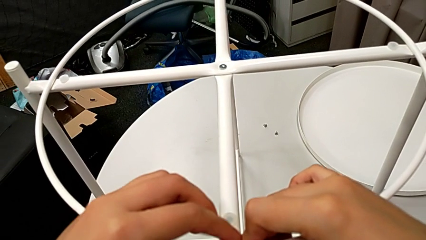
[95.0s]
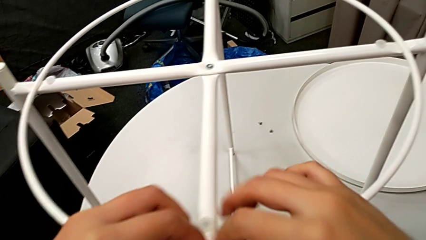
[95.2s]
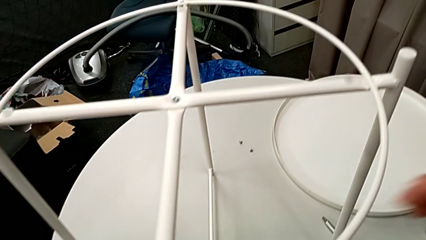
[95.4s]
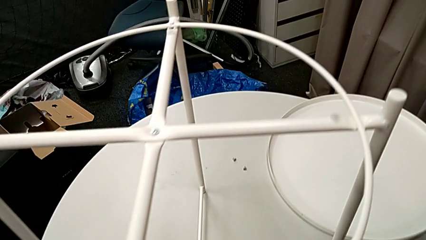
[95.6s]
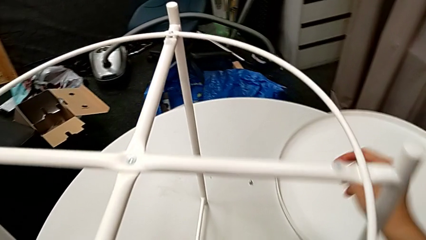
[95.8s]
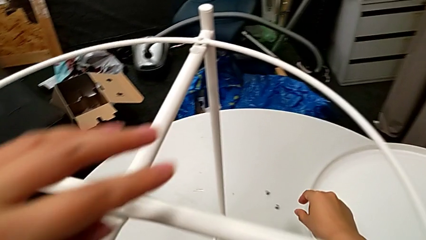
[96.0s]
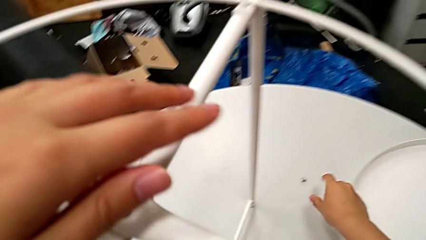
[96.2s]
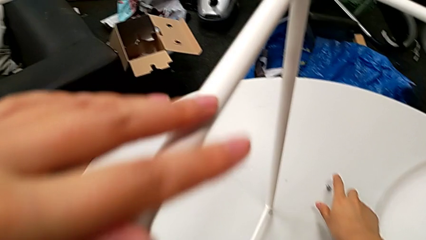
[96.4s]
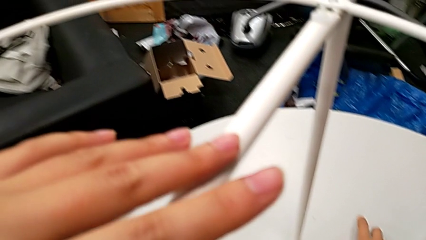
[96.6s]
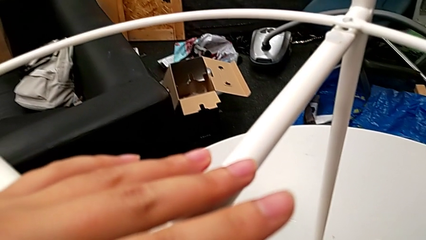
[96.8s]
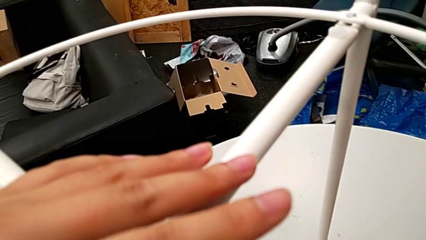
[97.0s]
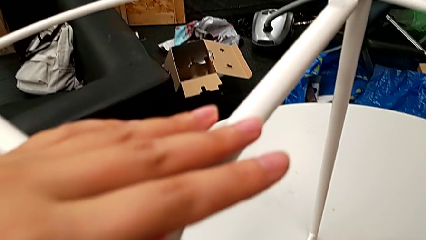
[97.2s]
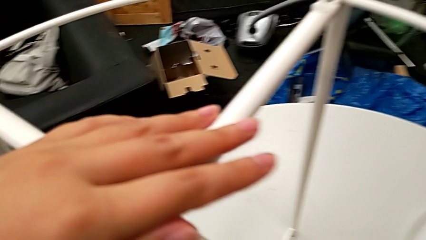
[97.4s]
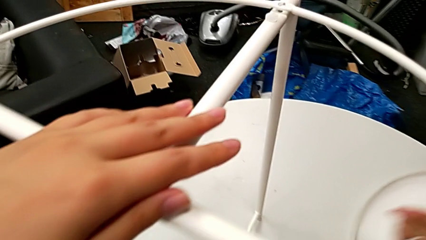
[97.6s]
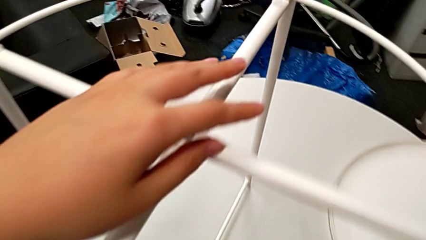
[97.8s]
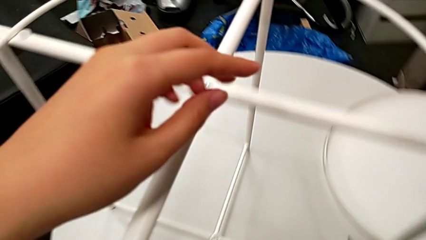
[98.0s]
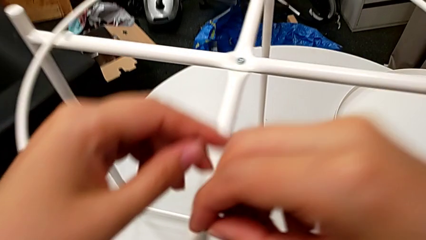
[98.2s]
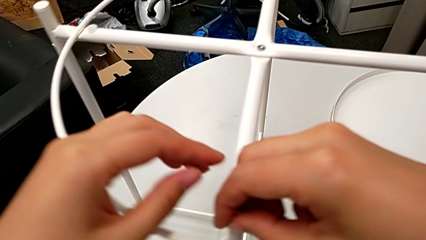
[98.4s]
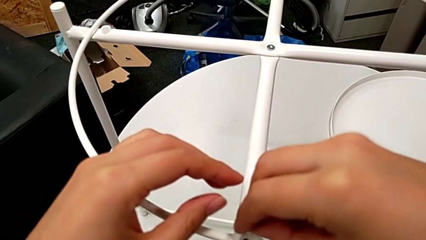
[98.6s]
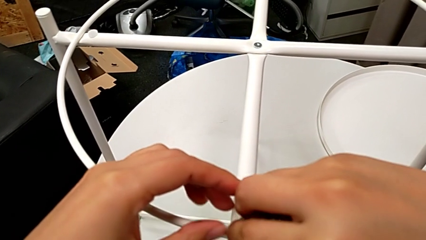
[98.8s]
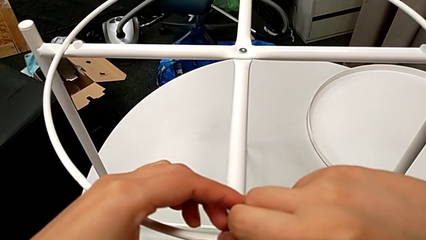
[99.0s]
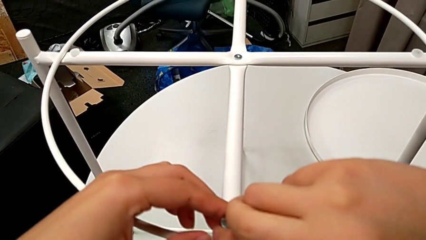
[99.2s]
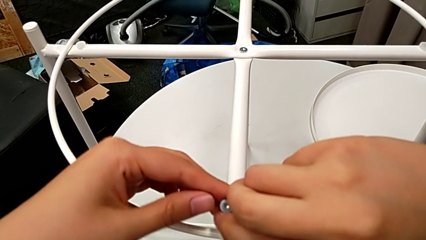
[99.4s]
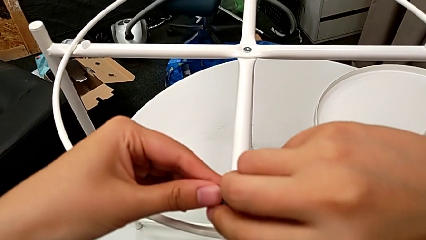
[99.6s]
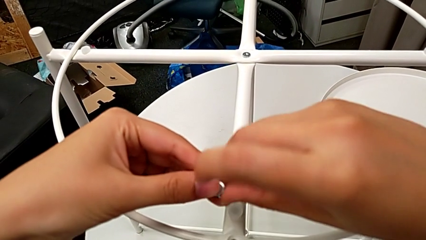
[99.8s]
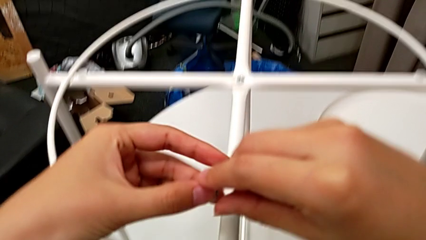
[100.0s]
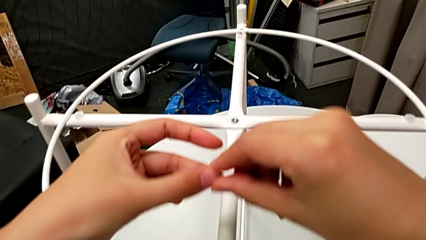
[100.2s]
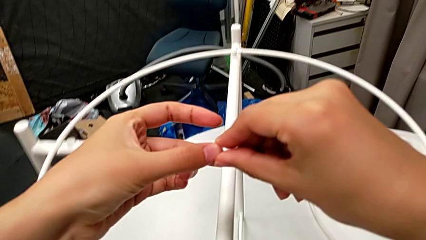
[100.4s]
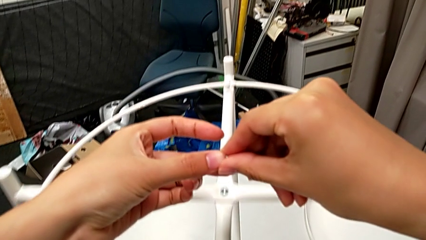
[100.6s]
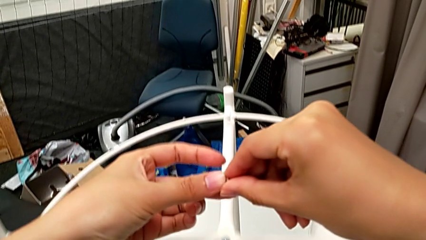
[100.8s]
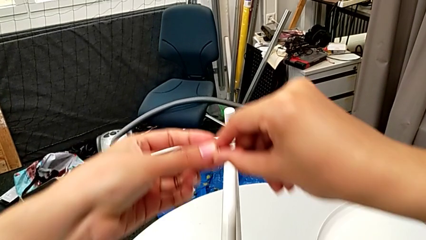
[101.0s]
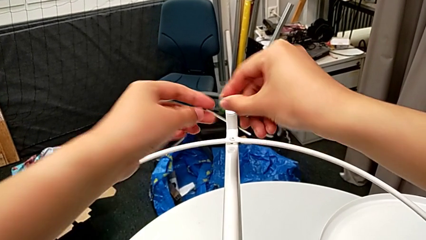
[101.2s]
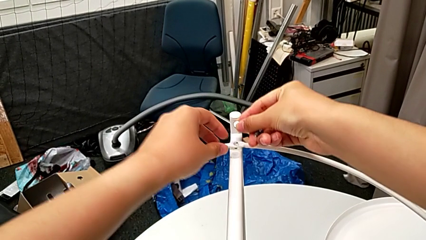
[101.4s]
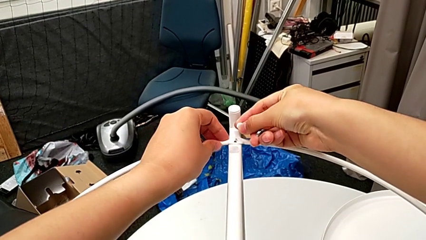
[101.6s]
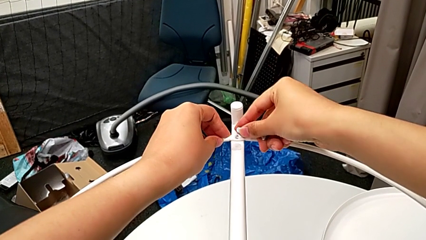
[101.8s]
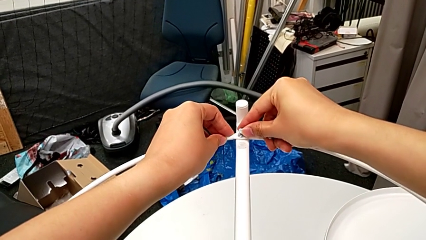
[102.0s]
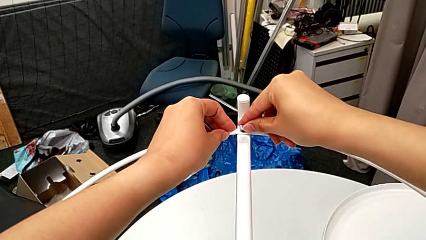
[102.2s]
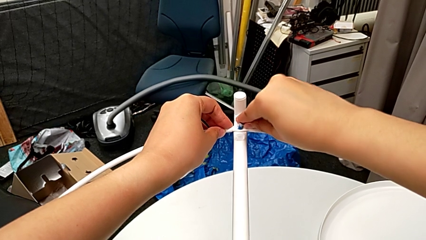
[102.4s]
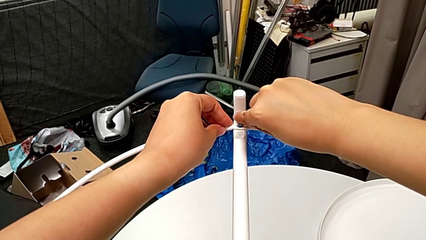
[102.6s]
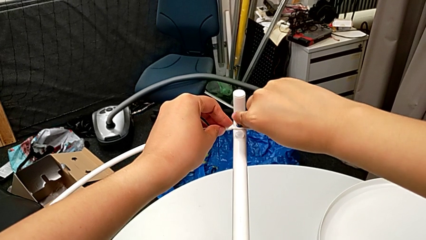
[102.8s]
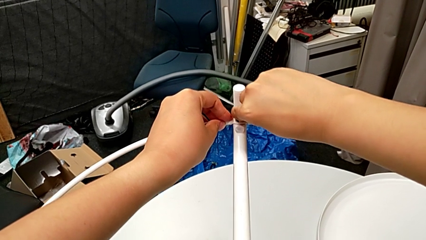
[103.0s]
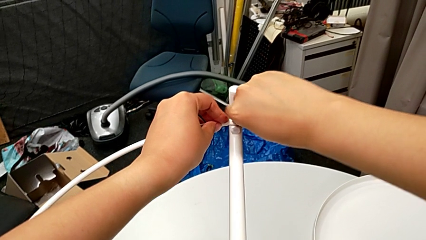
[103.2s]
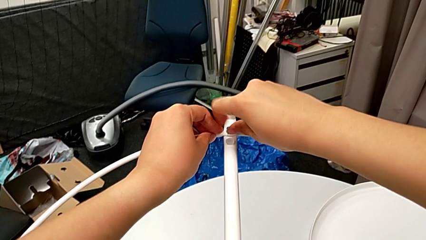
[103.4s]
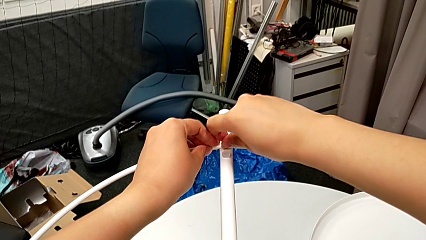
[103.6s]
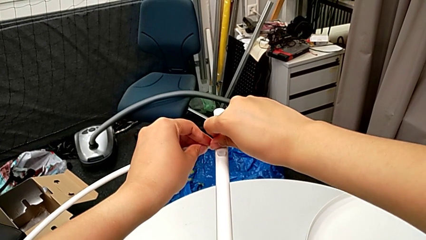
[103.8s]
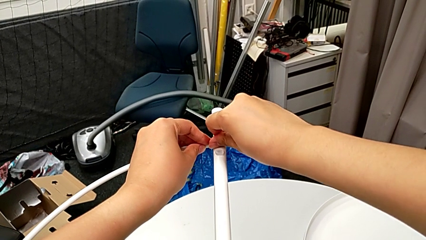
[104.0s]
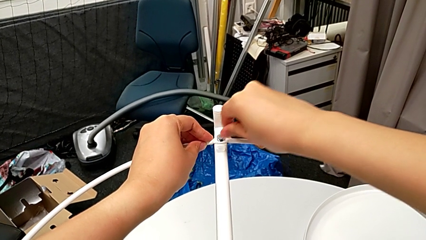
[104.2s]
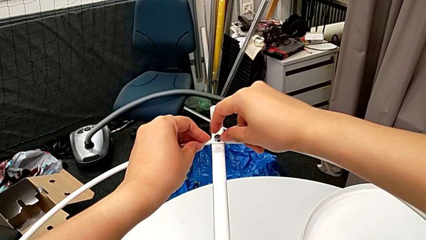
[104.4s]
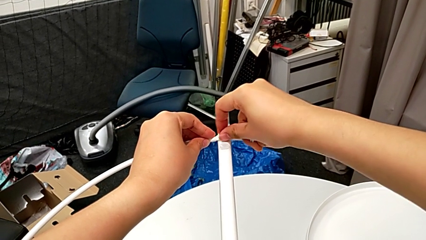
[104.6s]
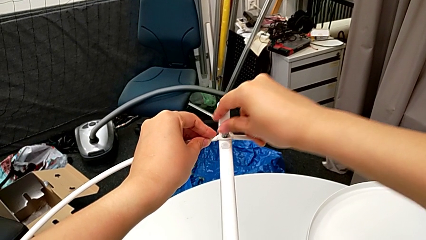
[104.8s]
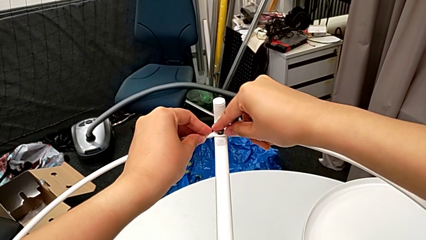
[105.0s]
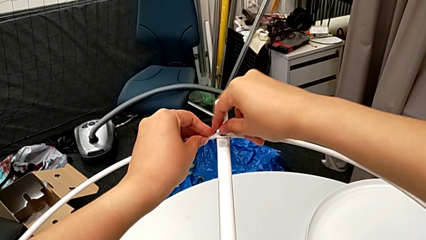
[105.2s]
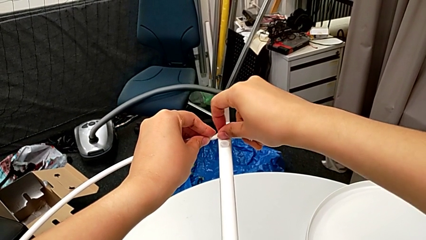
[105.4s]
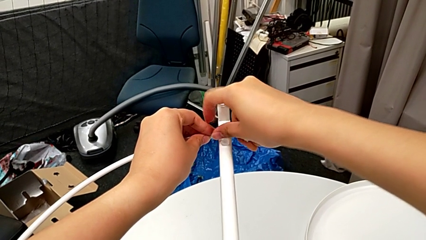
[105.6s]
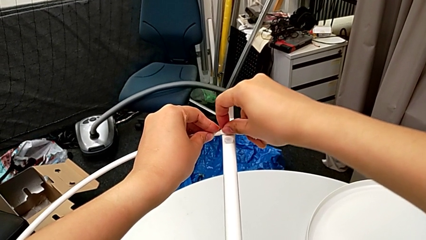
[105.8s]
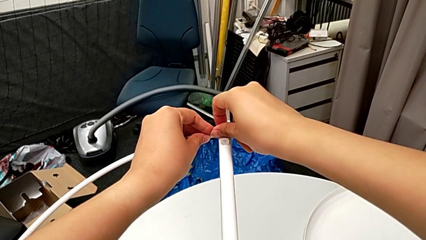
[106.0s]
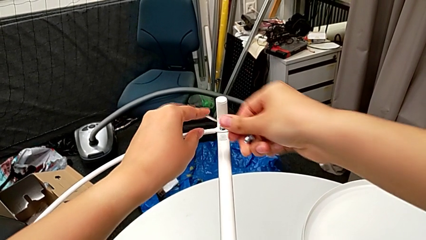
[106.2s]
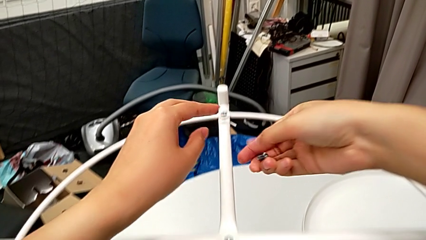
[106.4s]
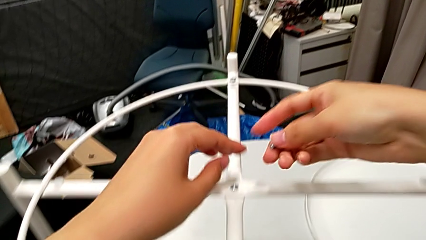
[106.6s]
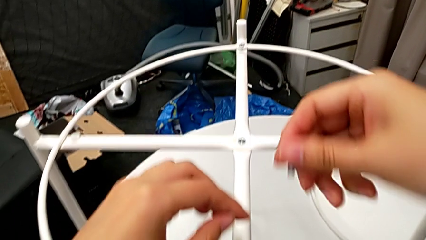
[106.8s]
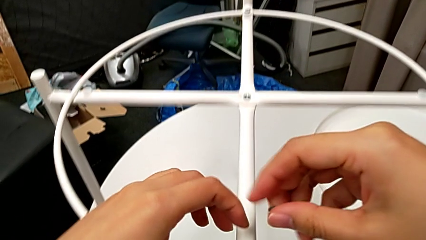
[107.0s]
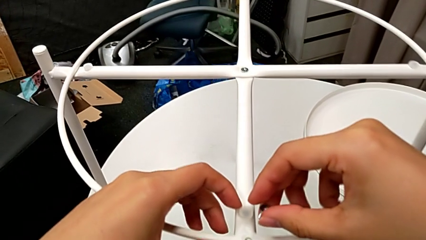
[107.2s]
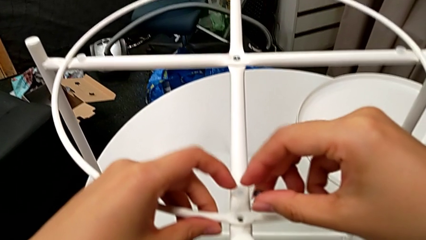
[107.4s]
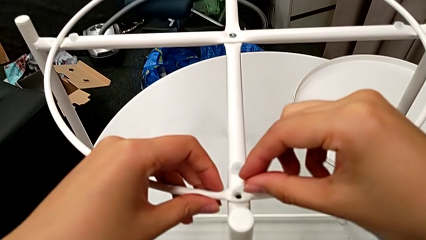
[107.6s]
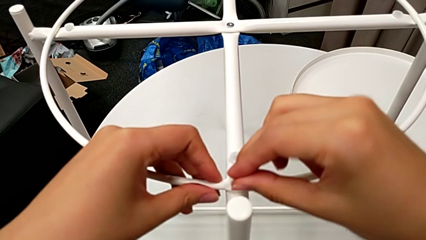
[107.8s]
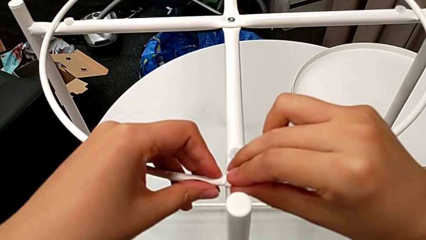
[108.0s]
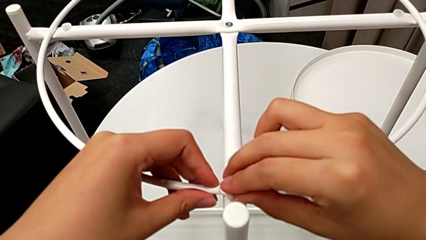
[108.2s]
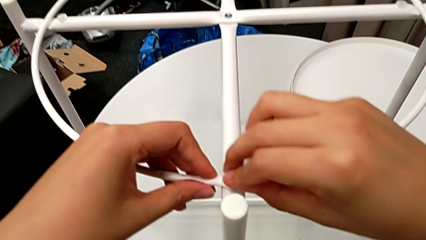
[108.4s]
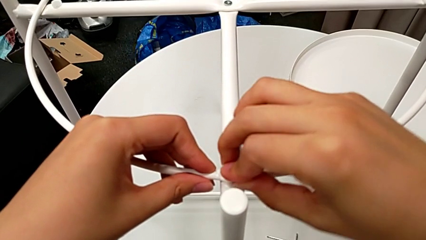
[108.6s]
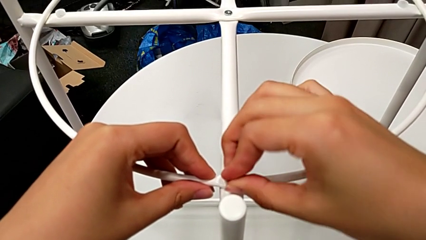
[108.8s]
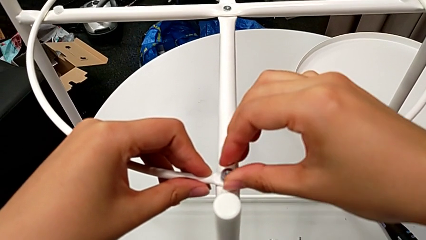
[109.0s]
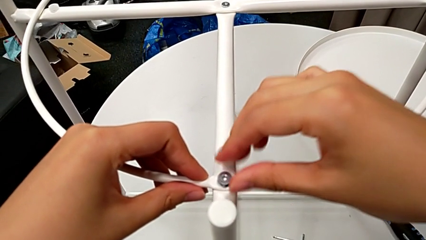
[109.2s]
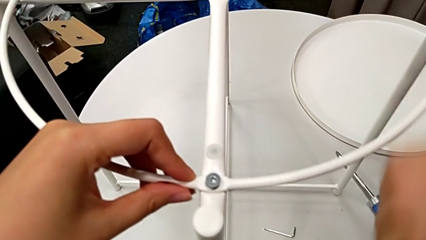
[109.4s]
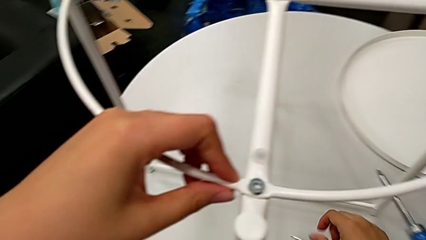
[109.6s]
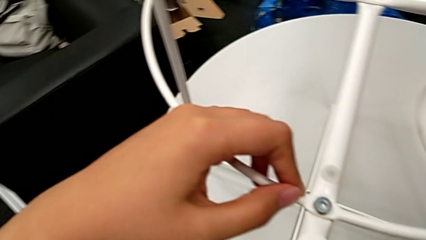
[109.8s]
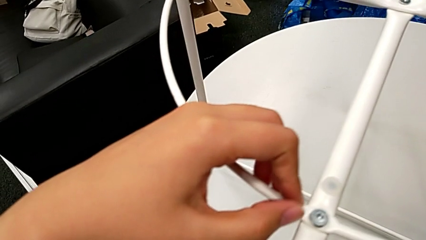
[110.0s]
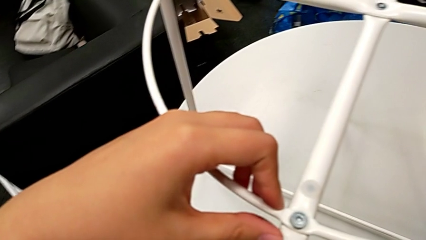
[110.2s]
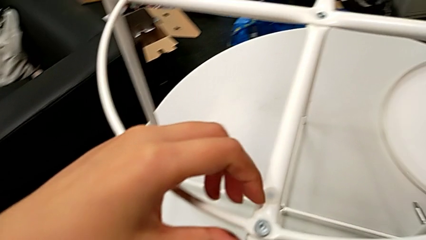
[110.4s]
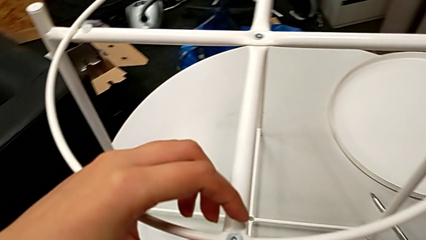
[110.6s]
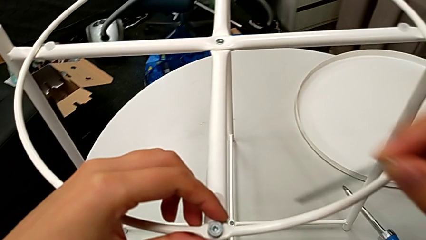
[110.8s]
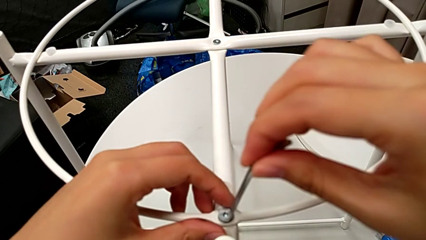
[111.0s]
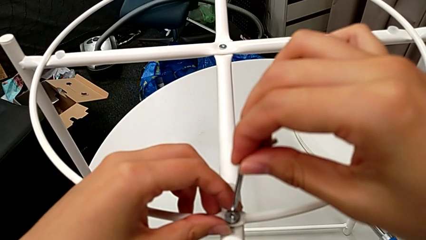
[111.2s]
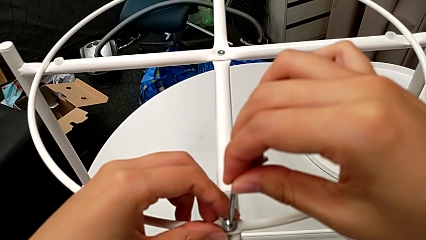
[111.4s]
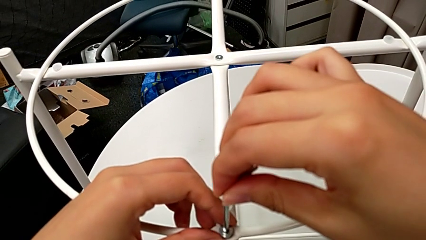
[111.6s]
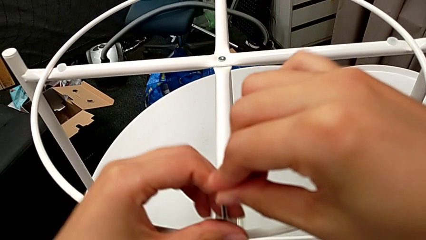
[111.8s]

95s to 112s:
The camera wearer is screwing the circle. They approach the hex socket head, approach the bottom circle, grab the first hex socket head, insert it, disassemble the hex socket head, approach the upper circle, insert the upper hex socket head, screw it, approach the bottom hex socket head, insert the hex socket head, approach the Allen wrench, approach the bottom hex socket head and insert the Allen wrench.
